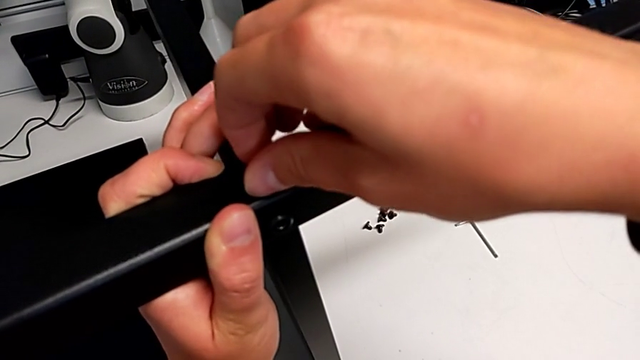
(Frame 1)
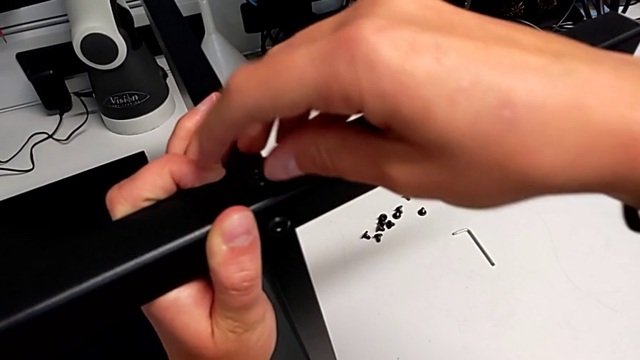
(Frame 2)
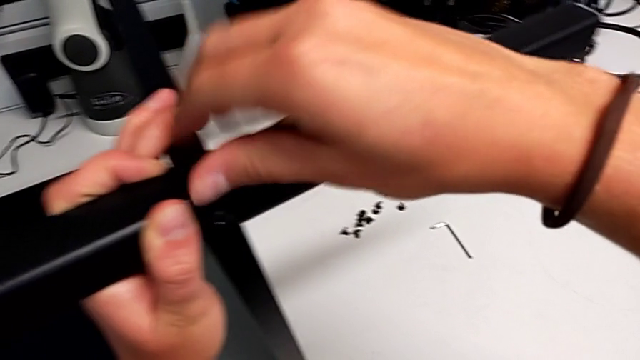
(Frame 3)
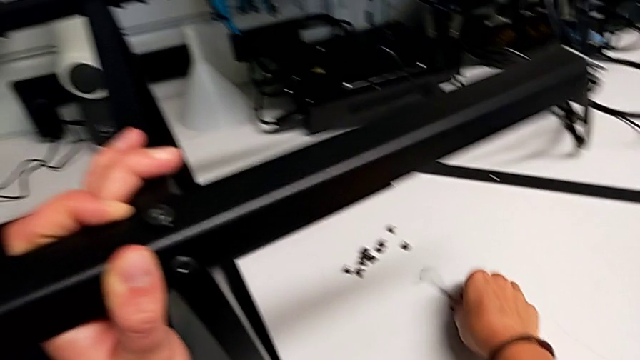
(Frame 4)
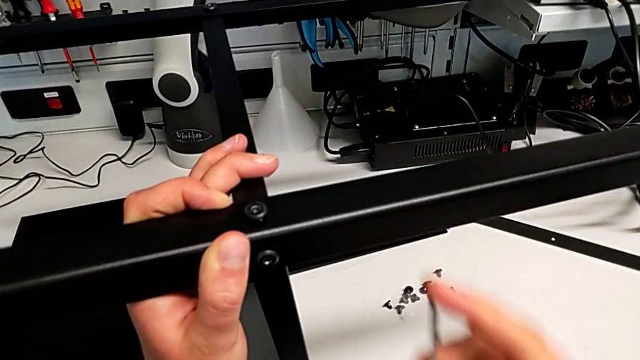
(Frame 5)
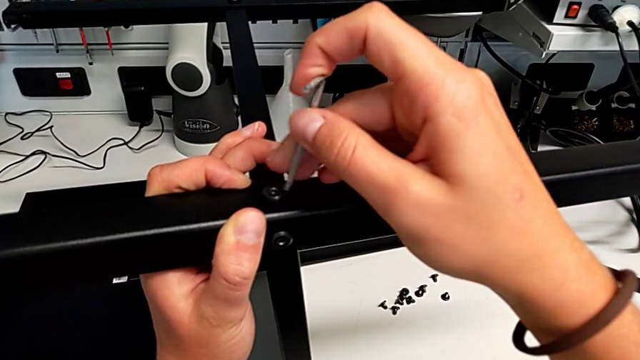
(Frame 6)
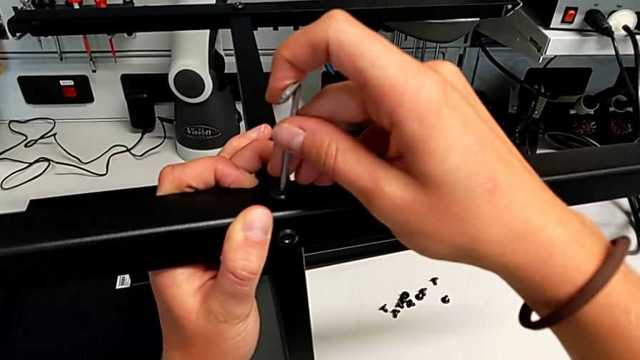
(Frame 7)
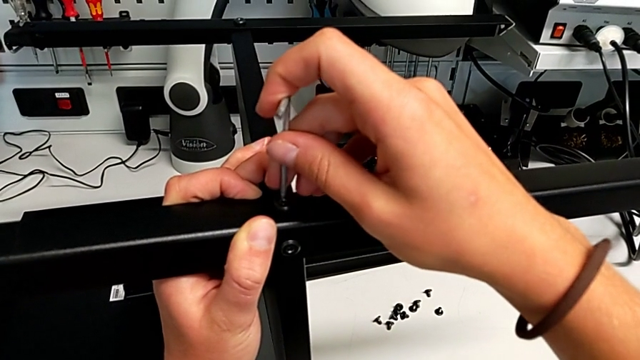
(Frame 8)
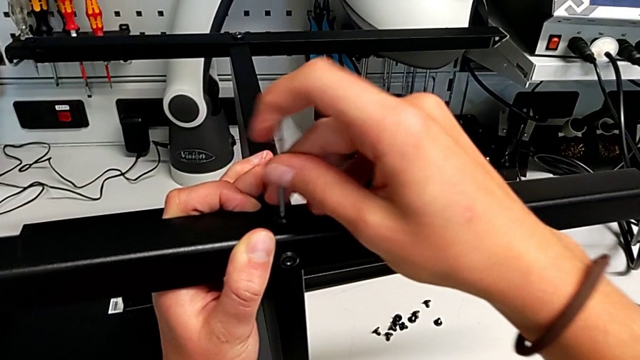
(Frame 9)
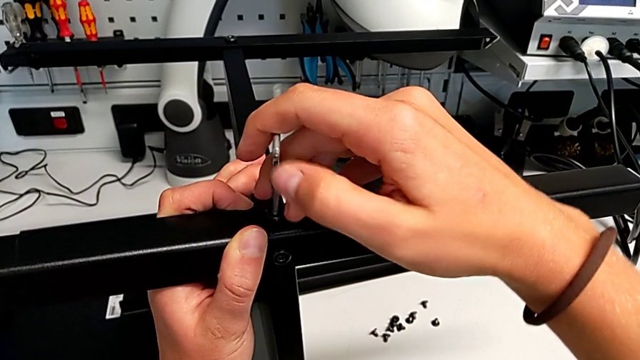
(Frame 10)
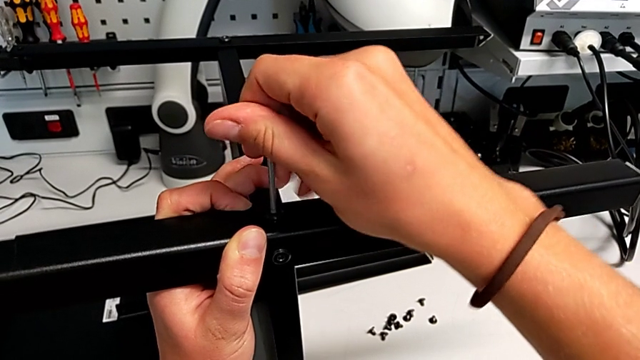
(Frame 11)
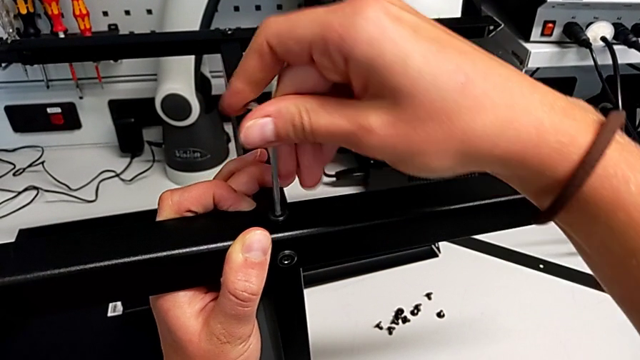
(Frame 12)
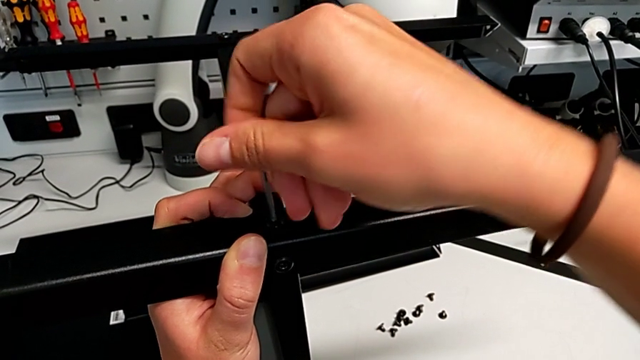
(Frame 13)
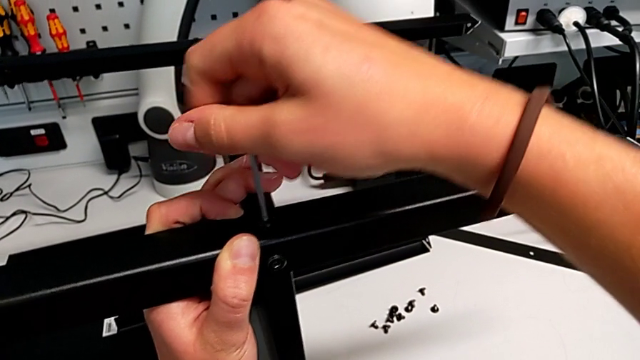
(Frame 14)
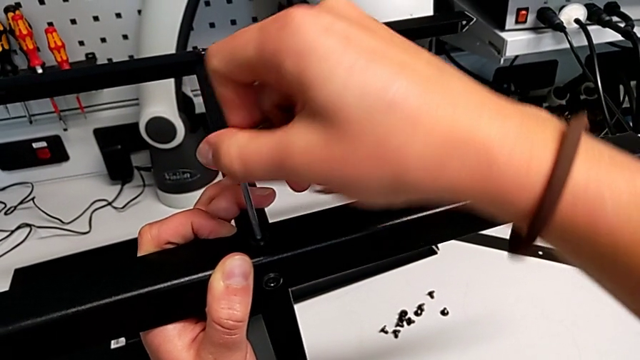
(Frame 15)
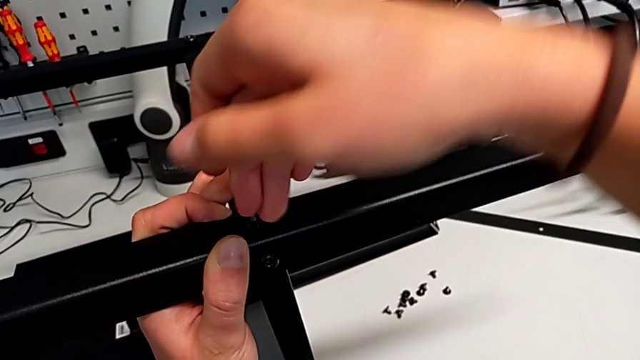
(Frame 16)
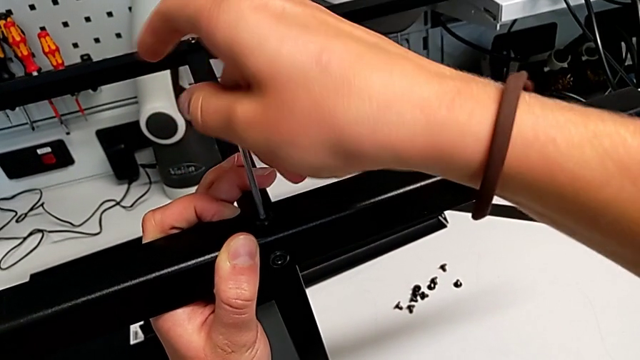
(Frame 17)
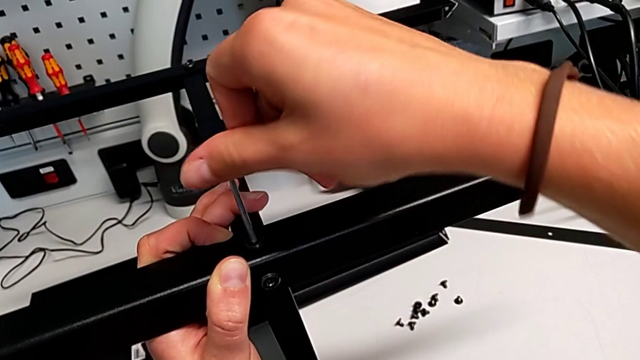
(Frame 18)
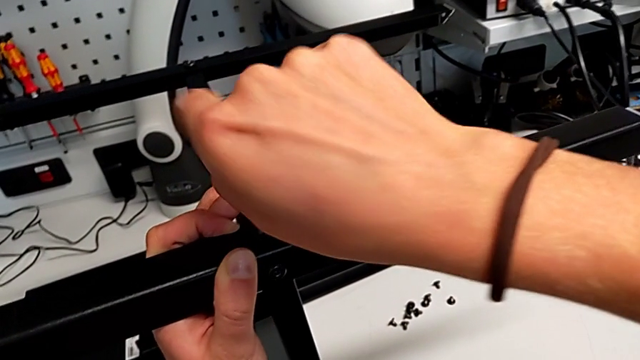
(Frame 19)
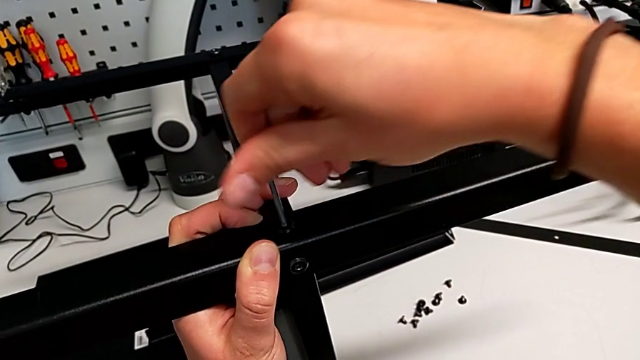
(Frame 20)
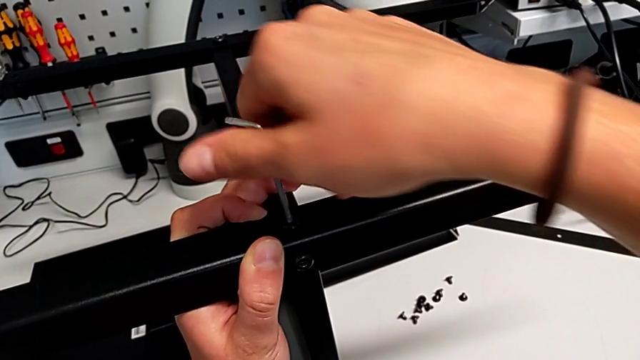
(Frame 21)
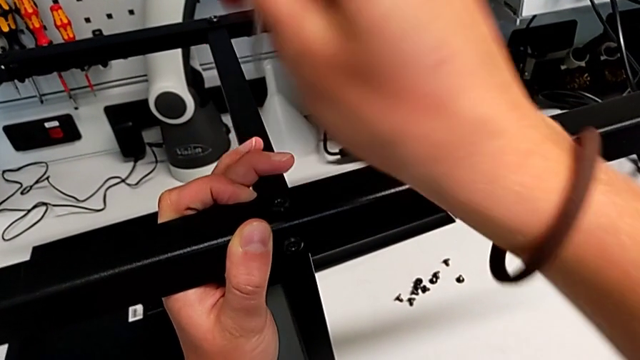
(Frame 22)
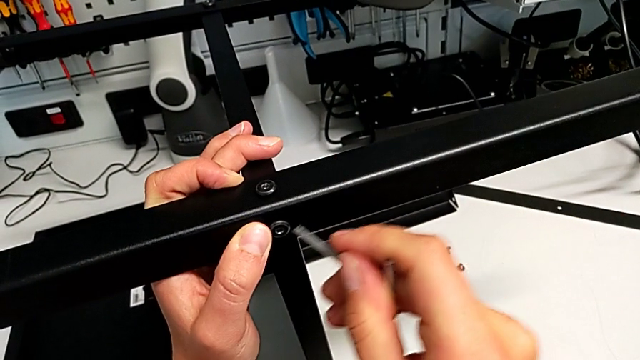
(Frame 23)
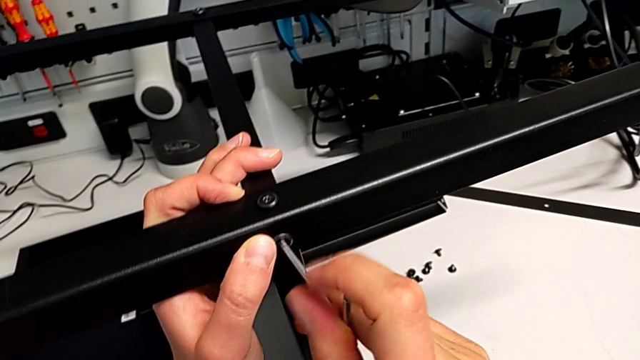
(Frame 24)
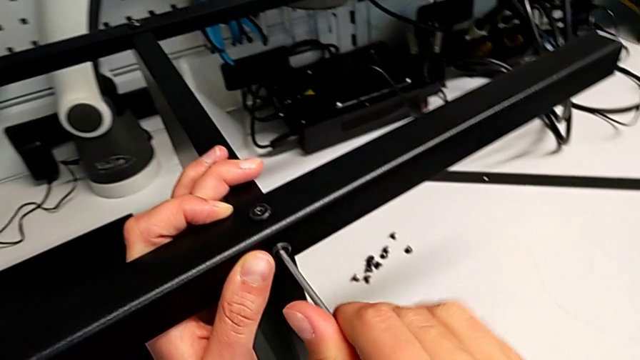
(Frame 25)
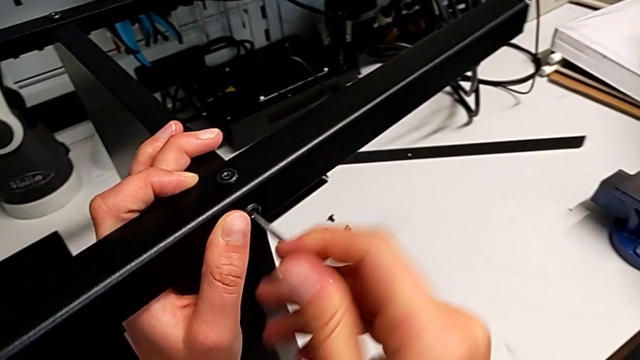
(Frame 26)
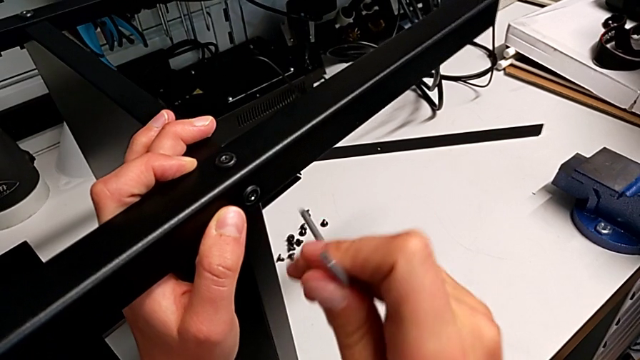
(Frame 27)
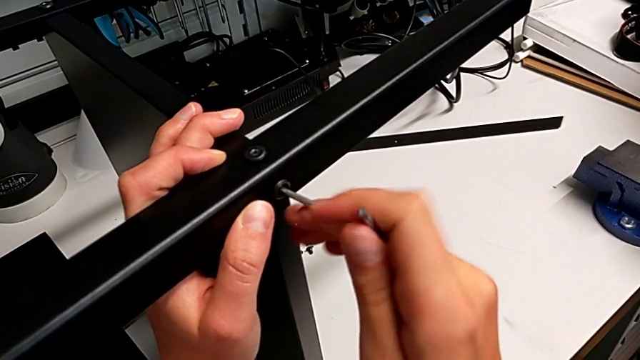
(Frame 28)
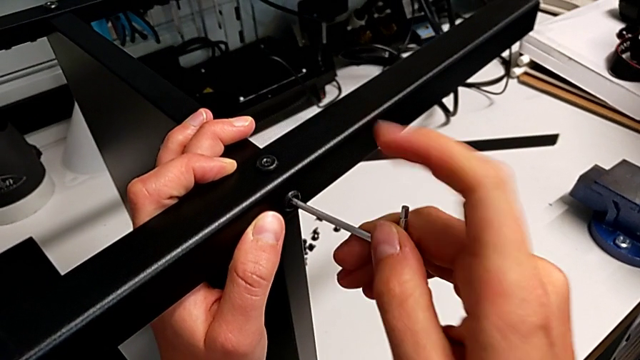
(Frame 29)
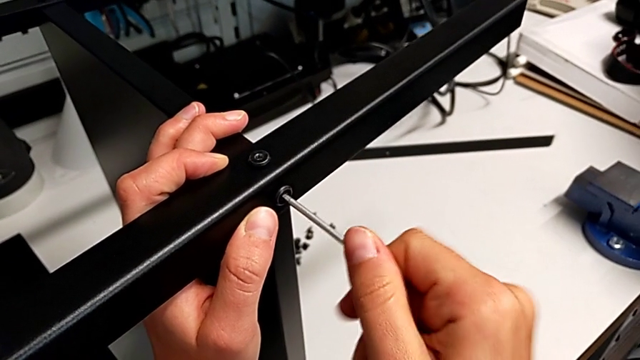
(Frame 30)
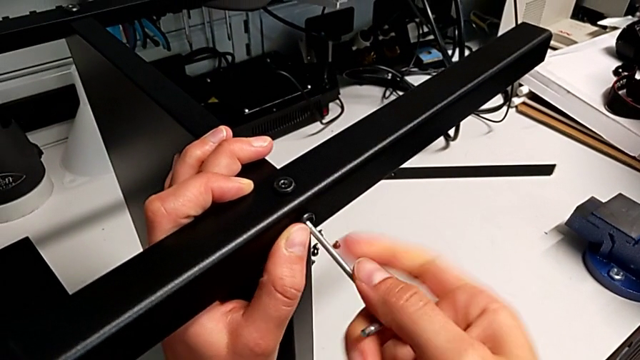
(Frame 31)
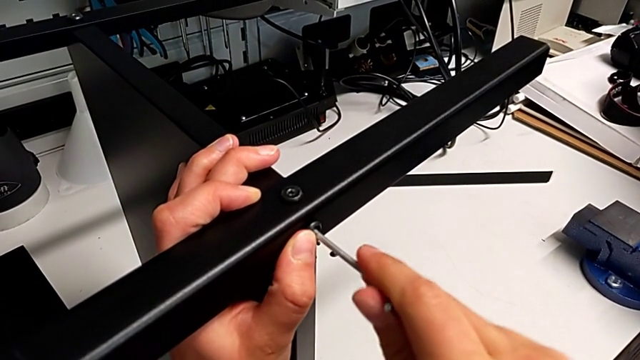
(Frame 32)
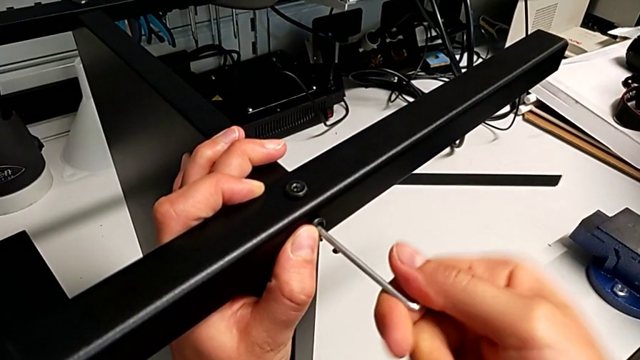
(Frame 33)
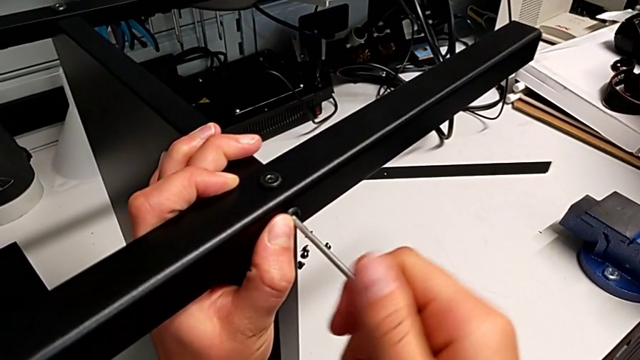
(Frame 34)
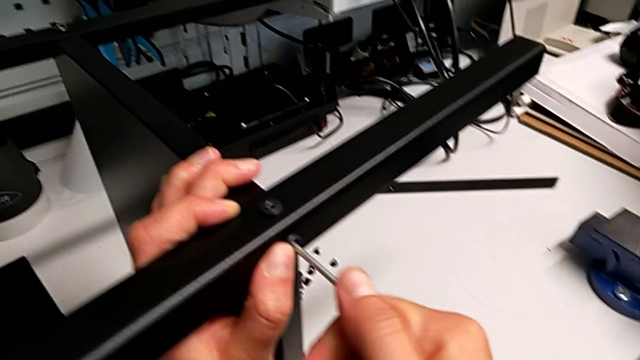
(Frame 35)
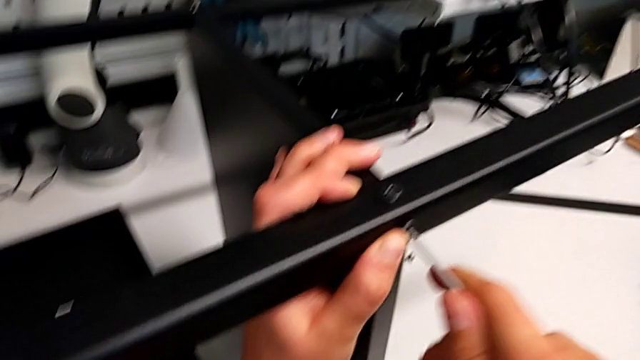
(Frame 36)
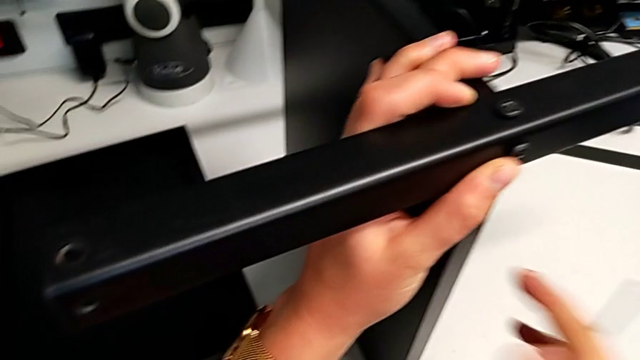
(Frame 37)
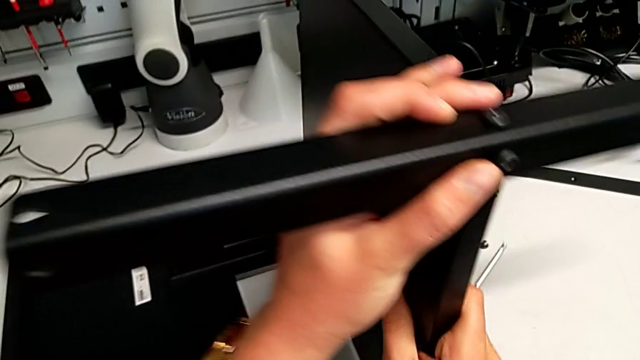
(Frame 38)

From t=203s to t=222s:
The camera wearer is screwing the third leg into the bottom plate. They screw the fifth hex socket head and screw the sixth hex socket head.

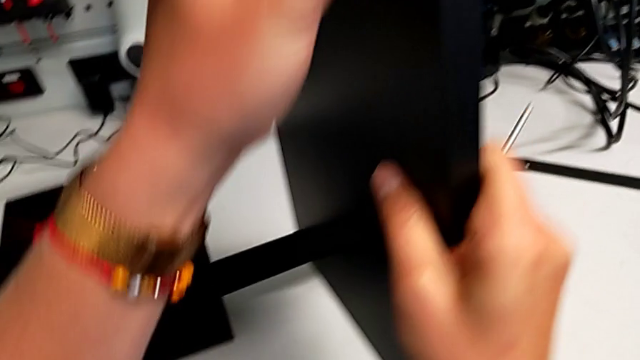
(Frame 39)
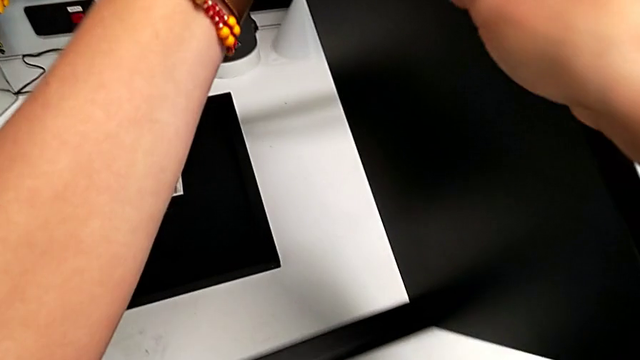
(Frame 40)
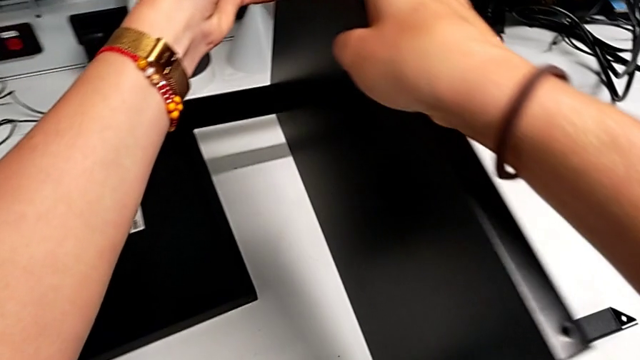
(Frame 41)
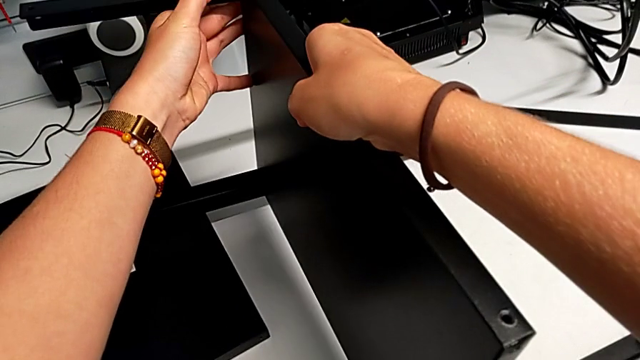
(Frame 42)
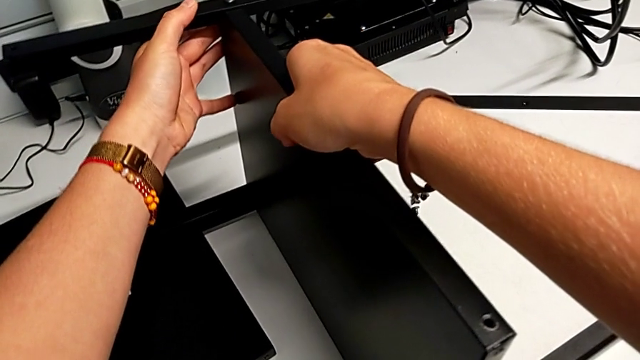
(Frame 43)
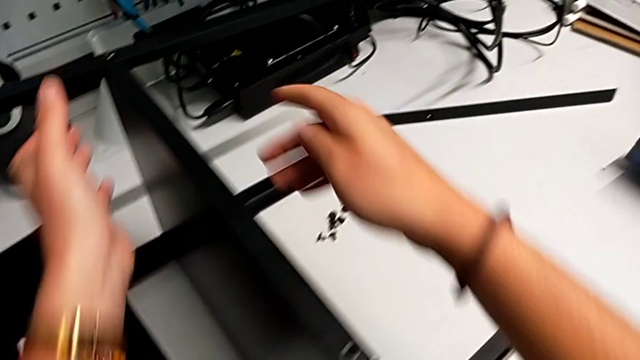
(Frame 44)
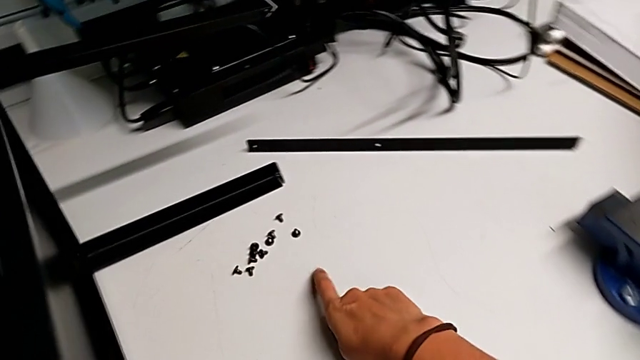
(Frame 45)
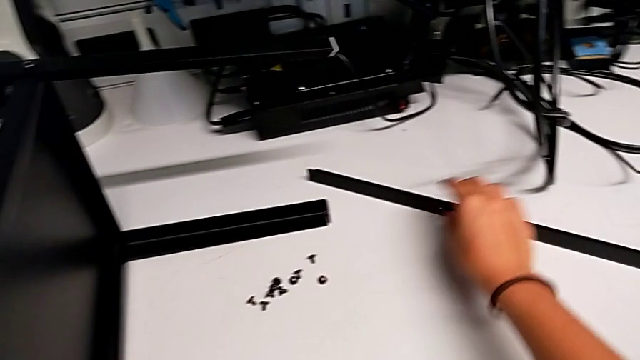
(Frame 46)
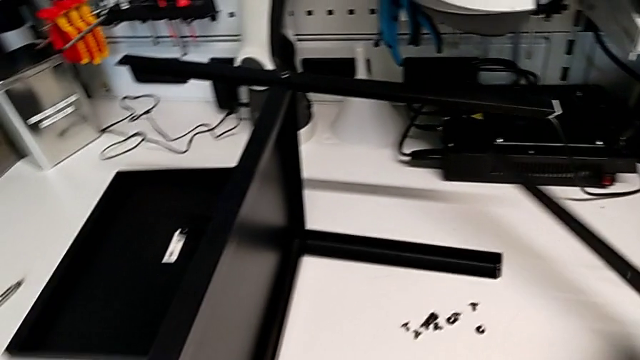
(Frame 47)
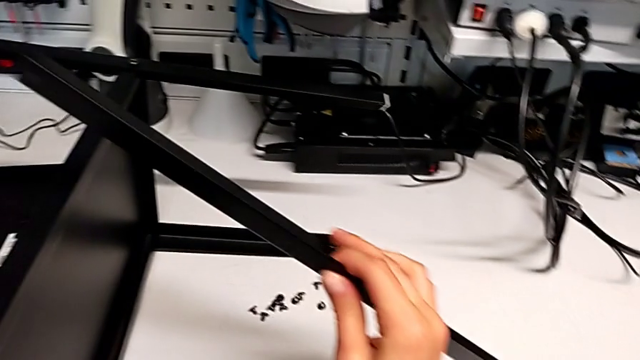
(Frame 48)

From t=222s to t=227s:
The camera wearer is screwing the fourth leg onto the bottom plate. They rotate the tray and grab the fourth leg.
